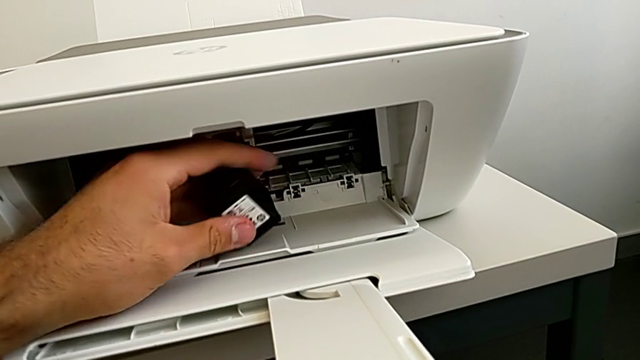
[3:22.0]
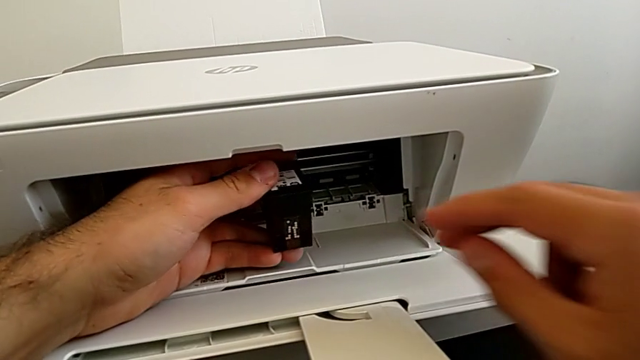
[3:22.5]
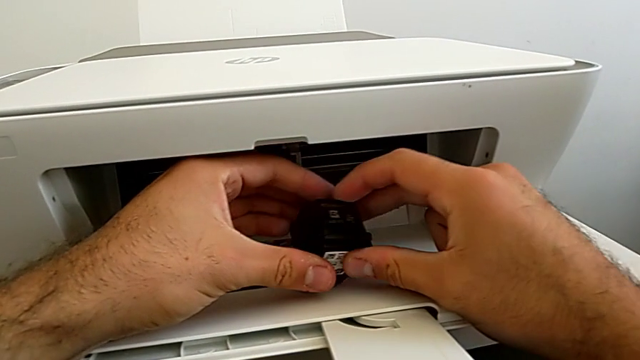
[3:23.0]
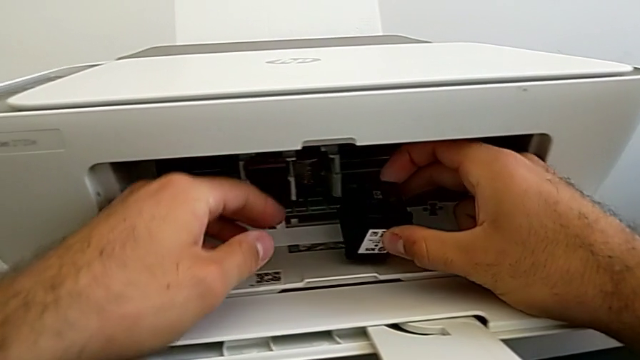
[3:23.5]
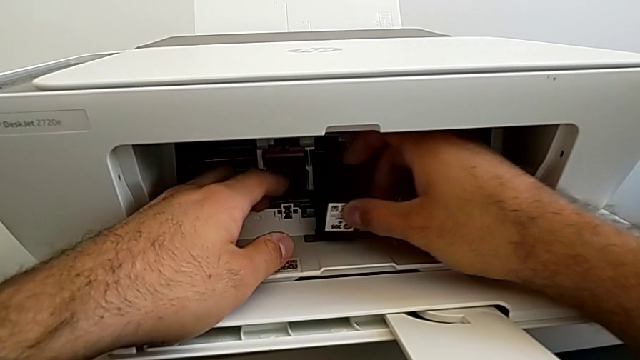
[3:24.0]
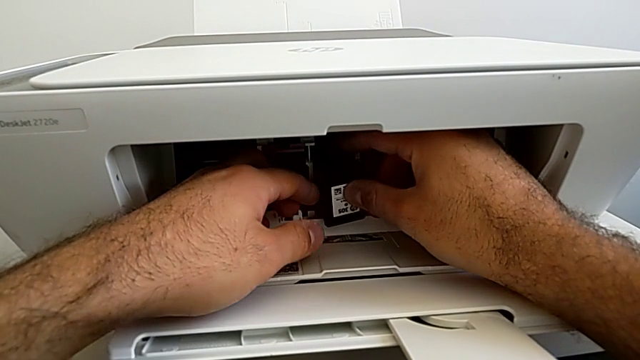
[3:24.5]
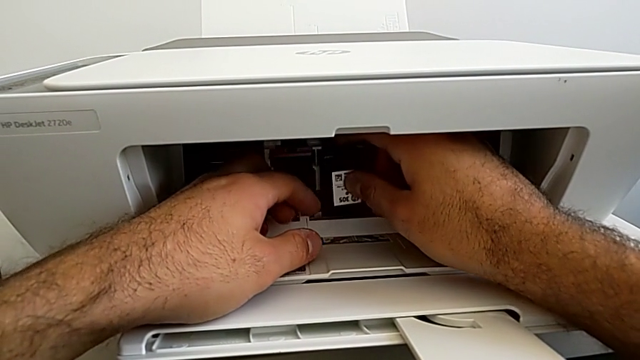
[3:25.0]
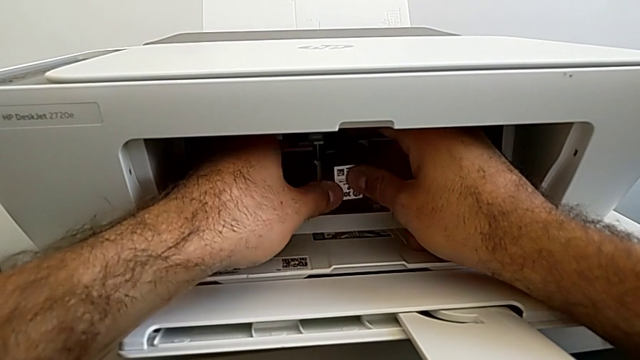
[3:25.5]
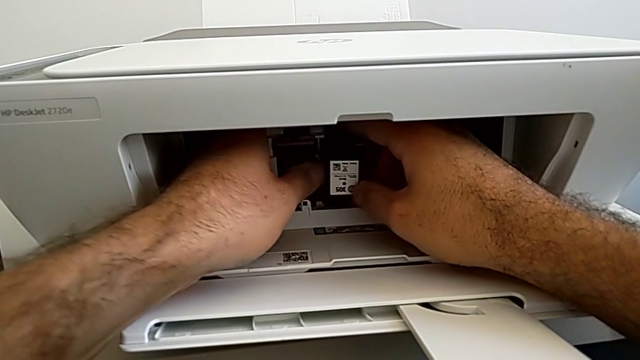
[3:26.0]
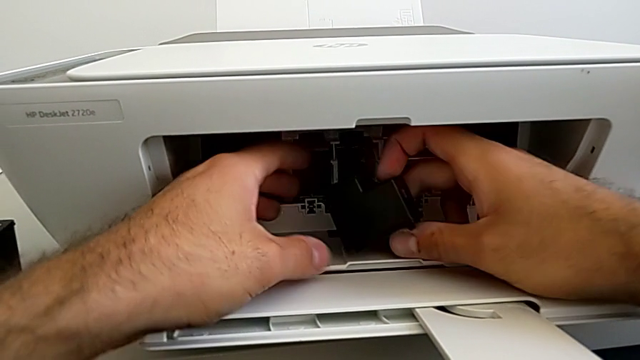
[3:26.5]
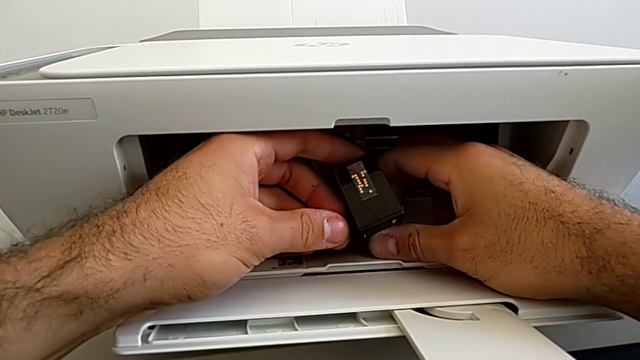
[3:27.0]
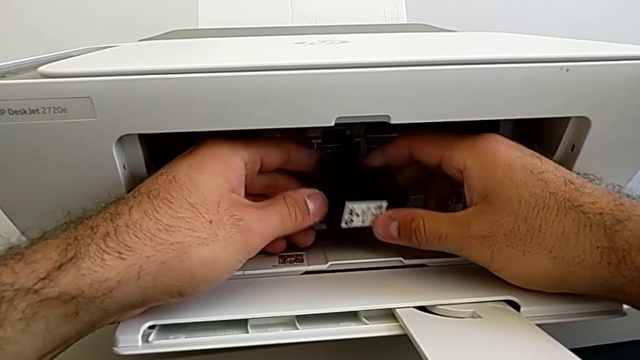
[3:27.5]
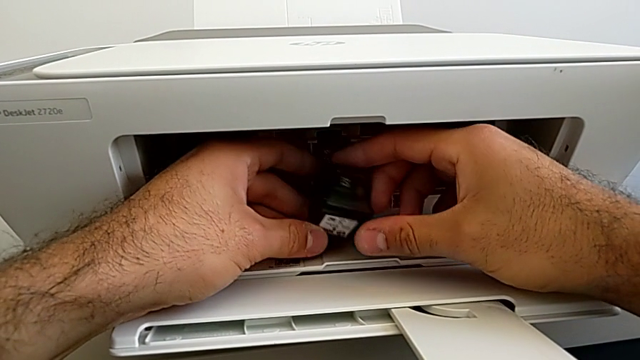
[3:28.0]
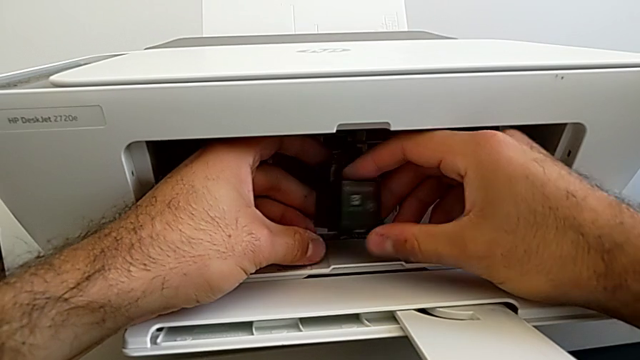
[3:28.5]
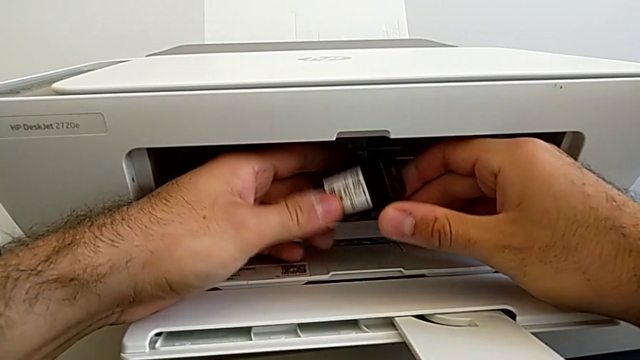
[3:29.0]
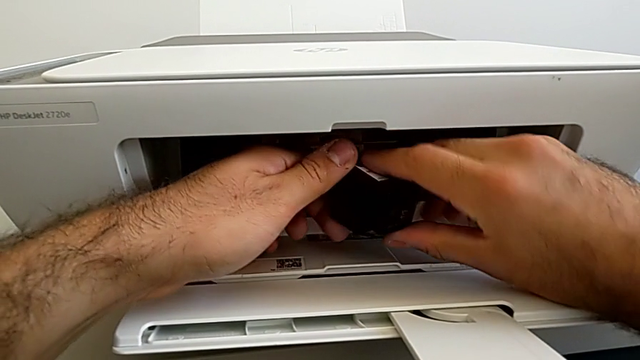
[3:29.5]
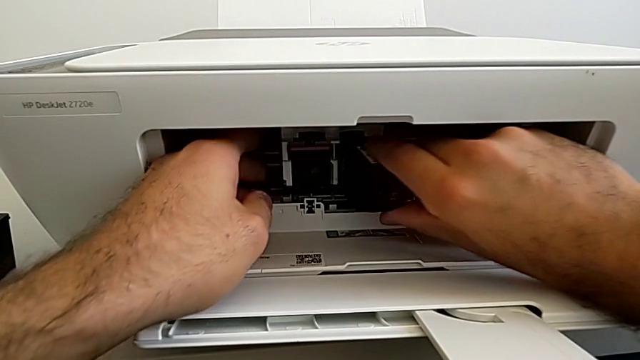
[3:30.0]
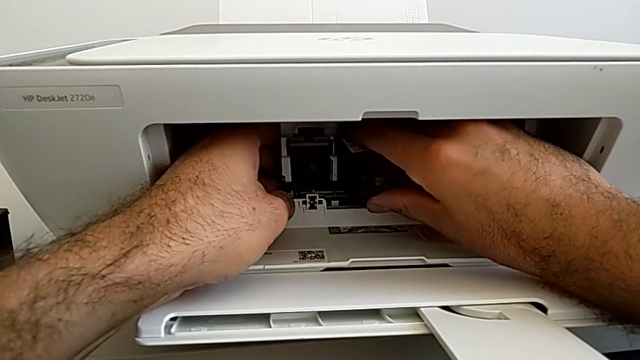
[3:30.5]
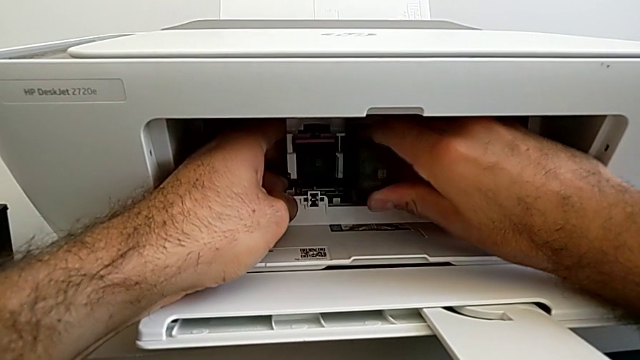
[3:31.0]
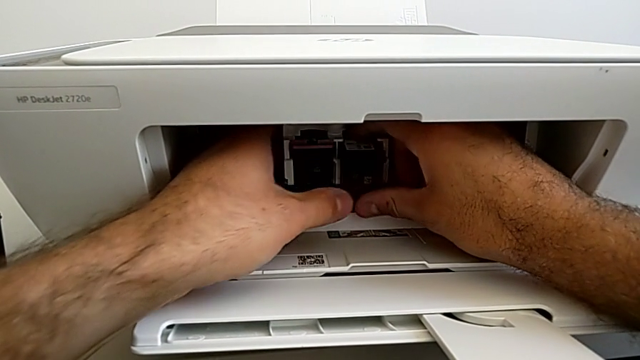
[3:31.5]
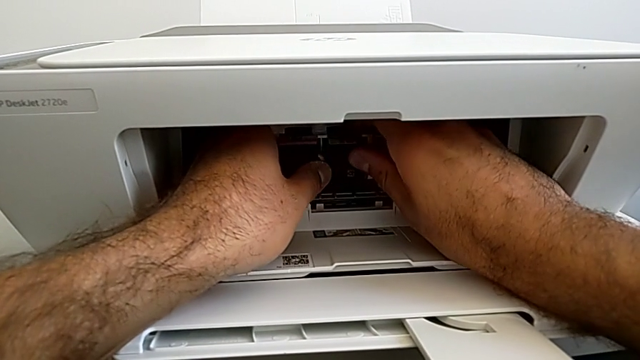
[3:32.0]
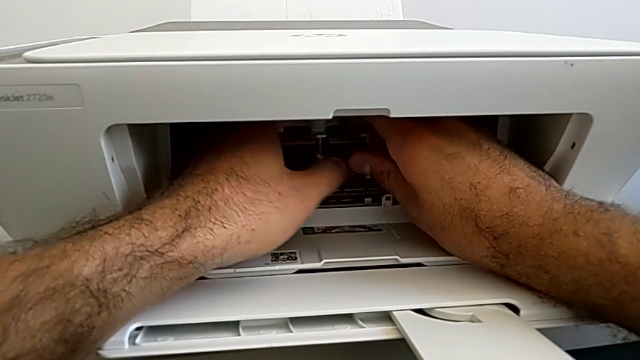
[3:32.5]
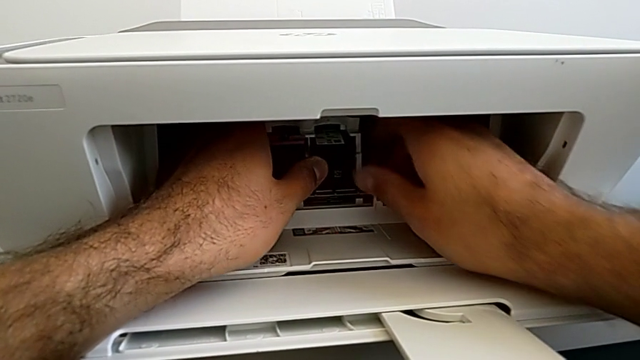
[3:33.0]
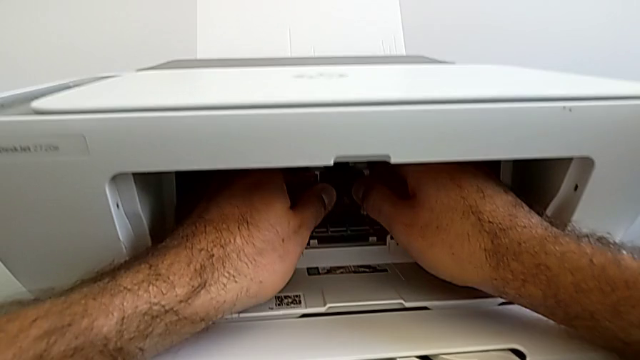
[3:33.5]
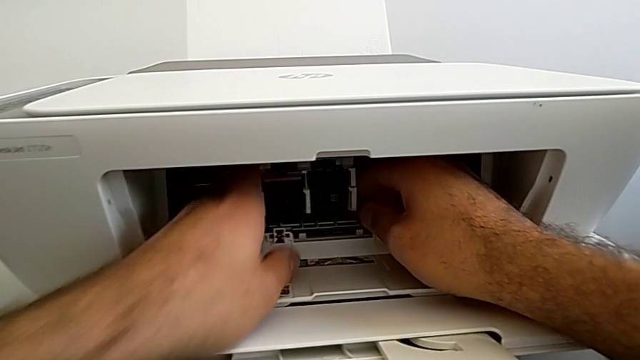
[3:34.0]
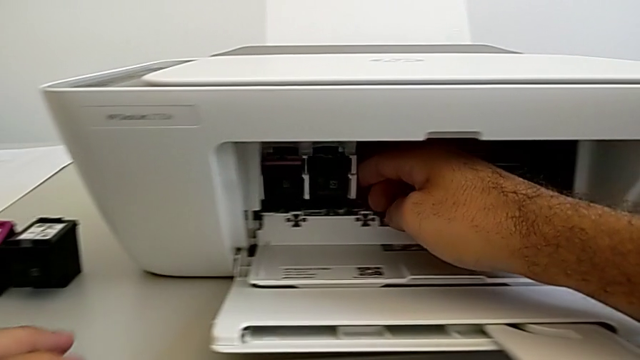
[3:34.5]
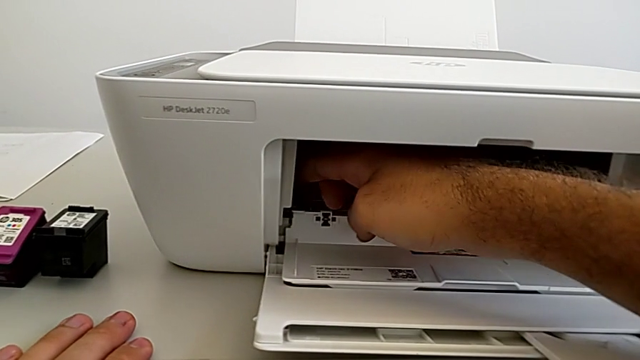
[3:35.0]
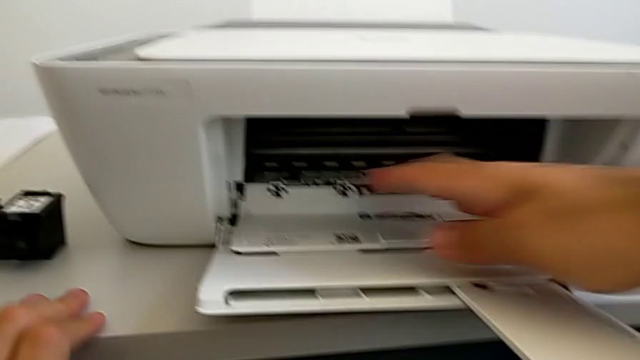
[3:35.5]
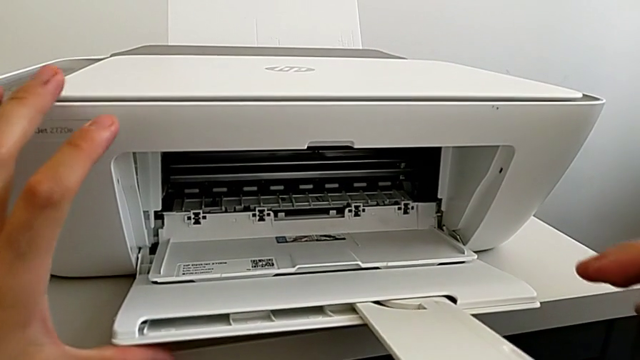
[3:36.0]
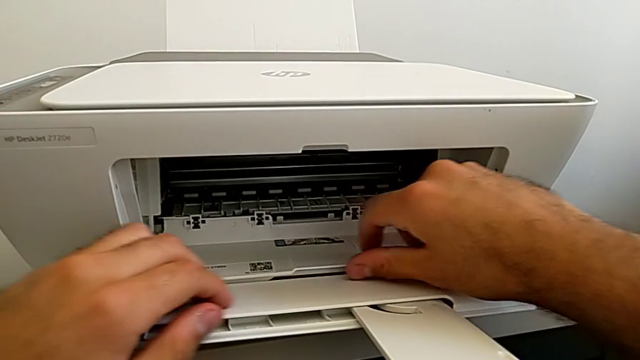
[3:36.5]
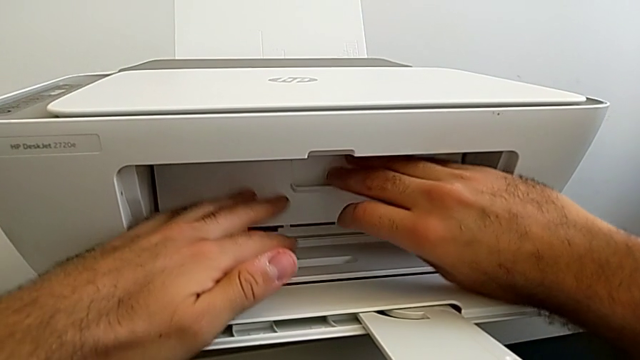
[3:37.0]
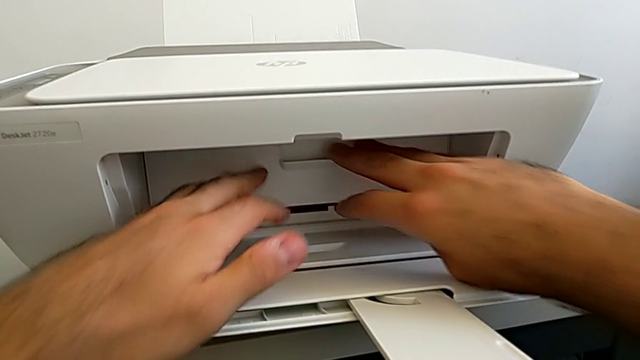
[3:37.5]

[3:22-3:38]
The camera wearer is exchanging both ink cartridges of the printer. They keep inserting the new ink cartridge, push the ink cartridge, withdraw the cartridge gate, grab it and close it.

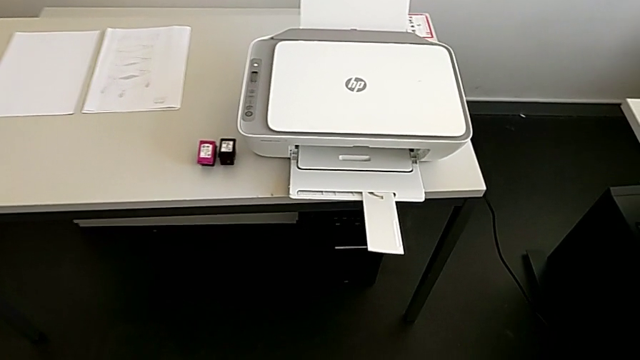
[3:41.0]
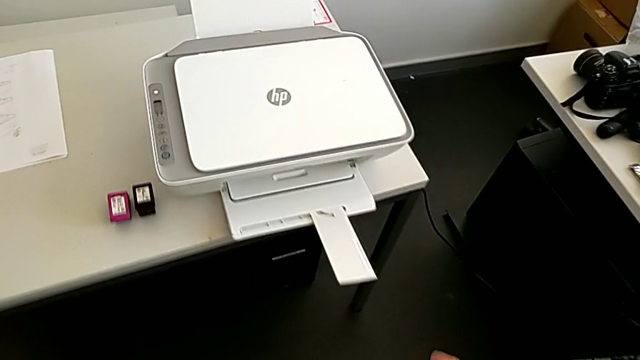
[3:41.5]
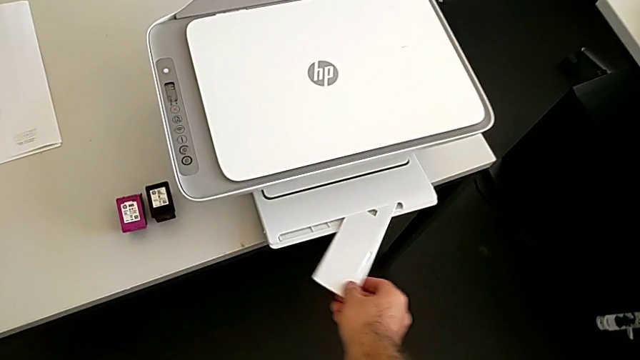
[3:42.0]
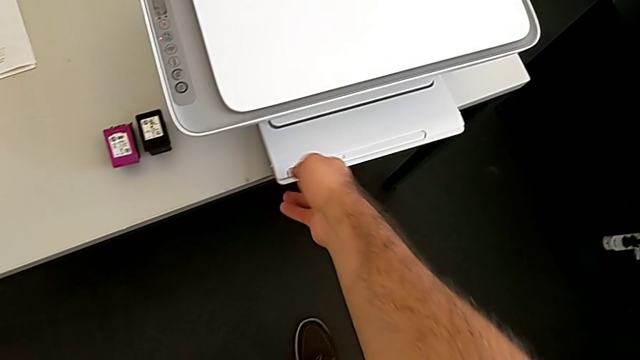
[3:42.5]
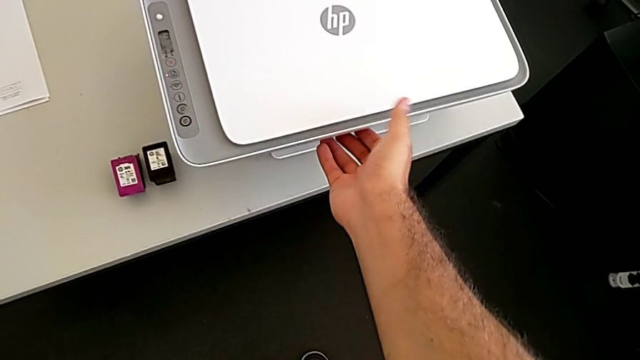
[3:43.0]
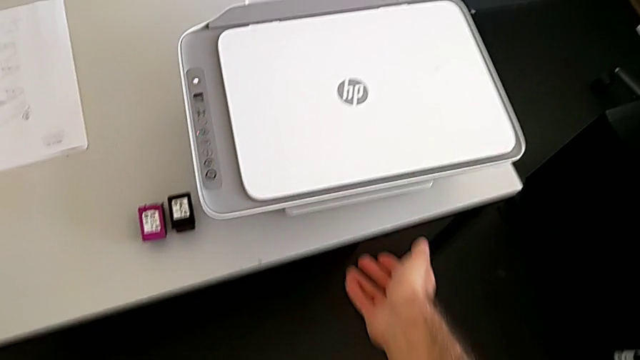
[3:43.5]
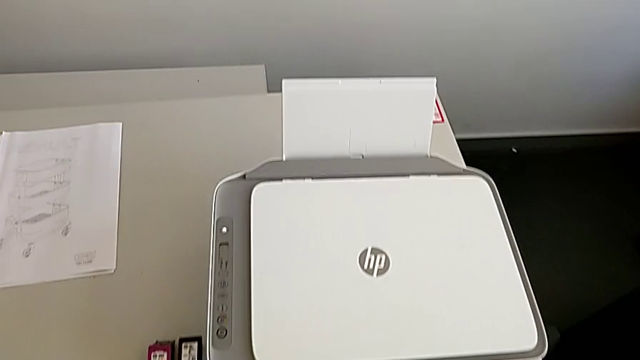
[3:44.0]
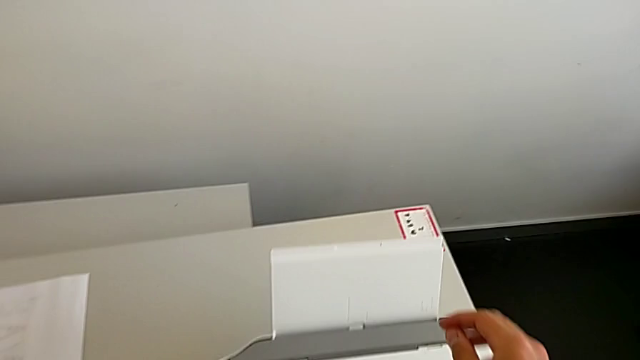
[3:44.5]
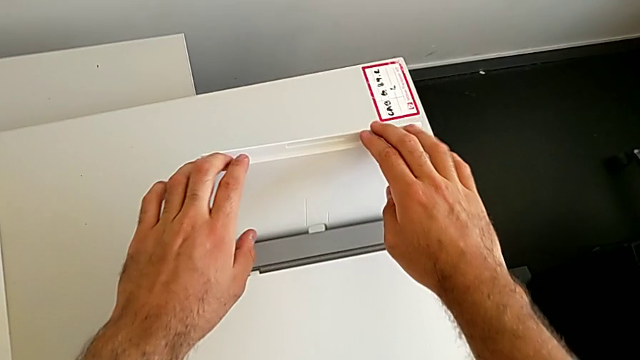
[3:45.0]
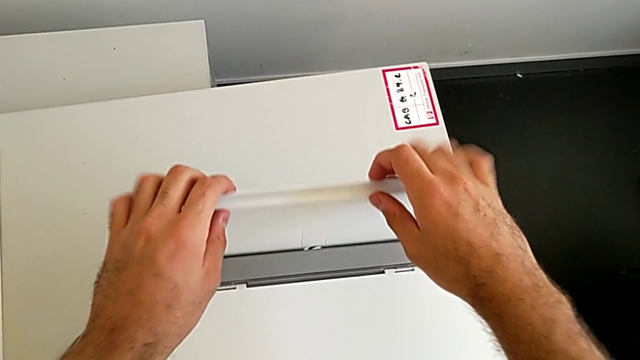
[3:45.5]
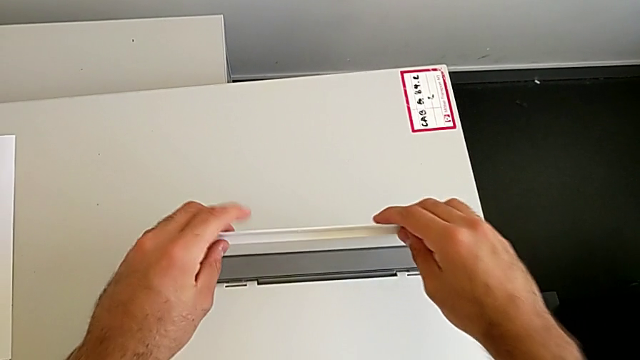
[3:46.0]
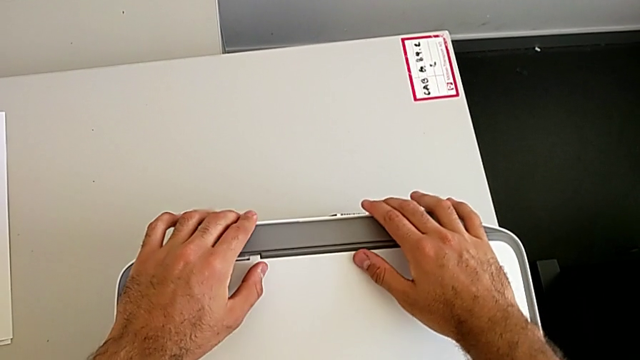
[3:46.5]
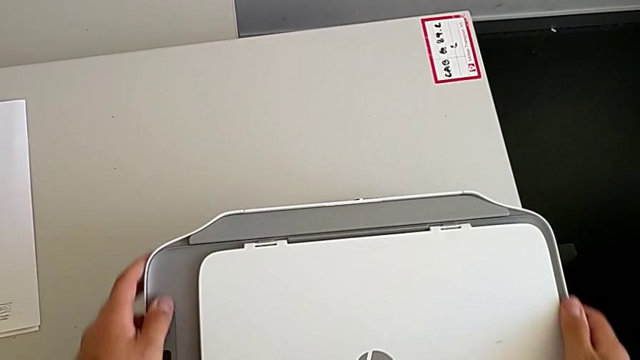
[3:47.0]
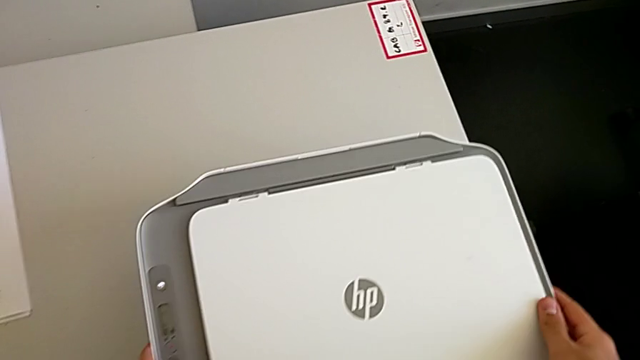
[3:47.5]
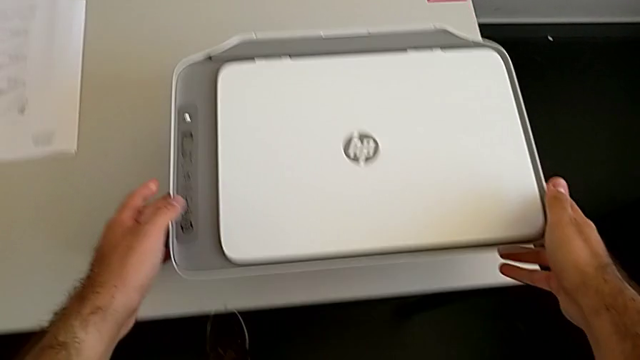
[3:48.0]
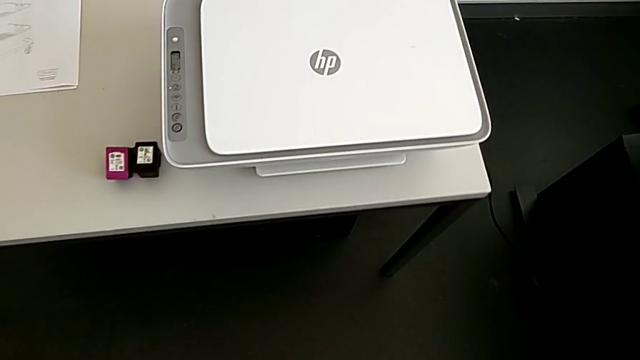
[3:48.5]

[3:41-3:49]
The camera wearer closes everything from the printer. They grab the front paper tray, close it, grab the rear paper tray, close it and begin to withdraw the printer.
